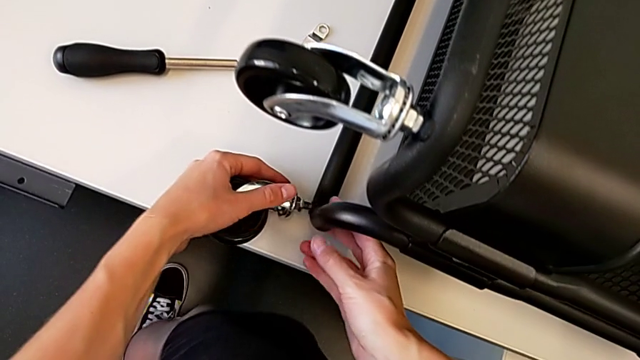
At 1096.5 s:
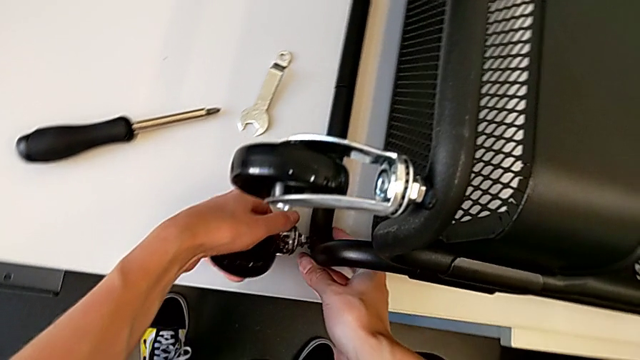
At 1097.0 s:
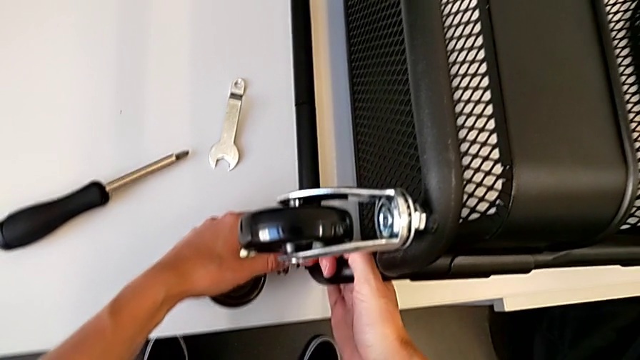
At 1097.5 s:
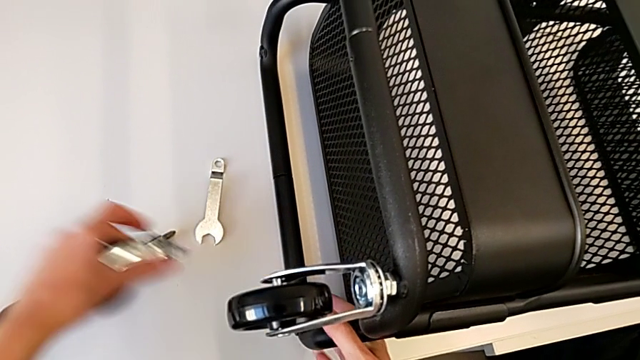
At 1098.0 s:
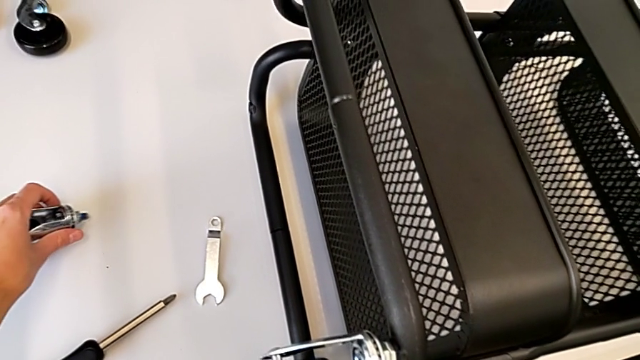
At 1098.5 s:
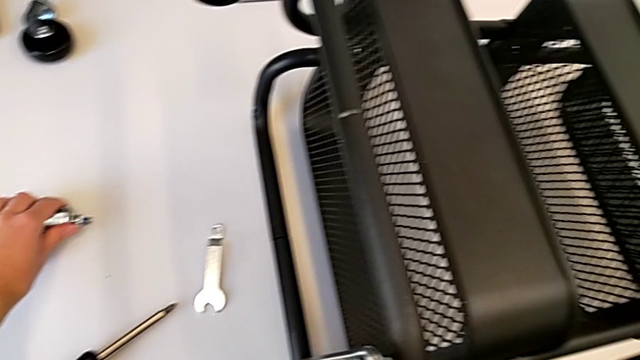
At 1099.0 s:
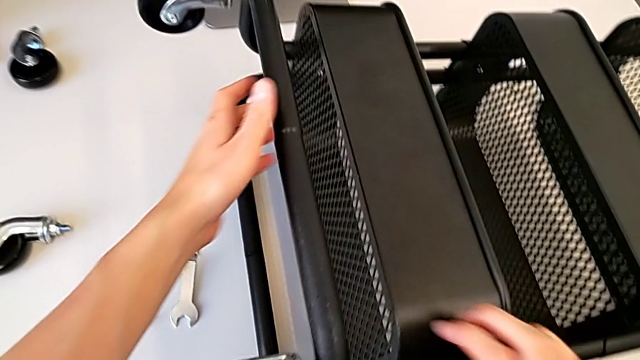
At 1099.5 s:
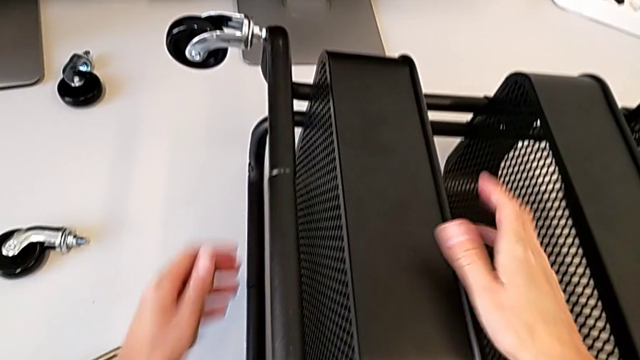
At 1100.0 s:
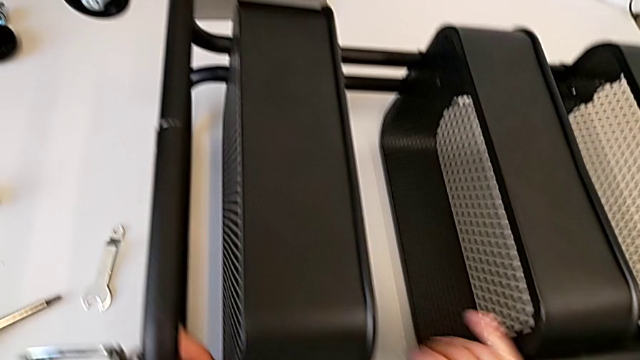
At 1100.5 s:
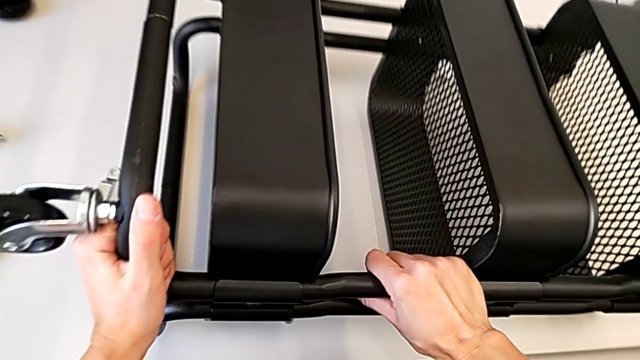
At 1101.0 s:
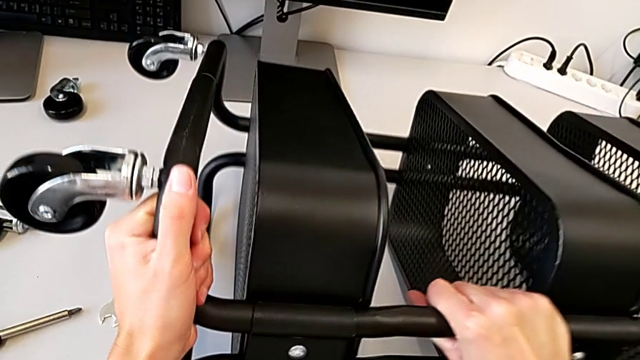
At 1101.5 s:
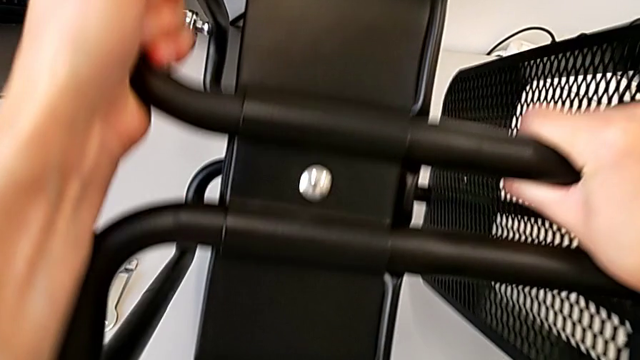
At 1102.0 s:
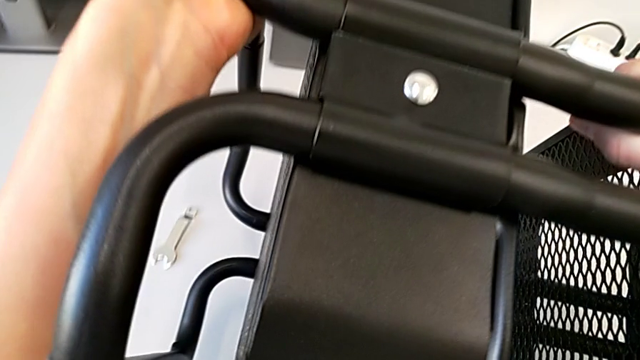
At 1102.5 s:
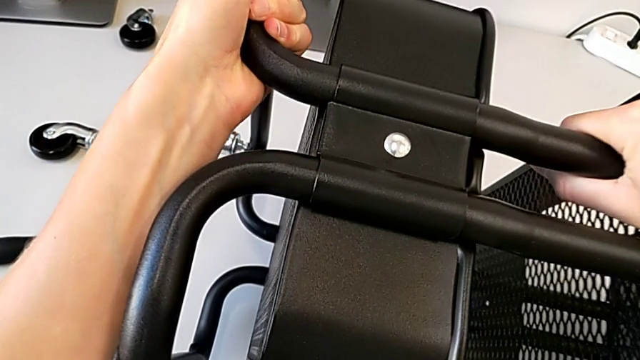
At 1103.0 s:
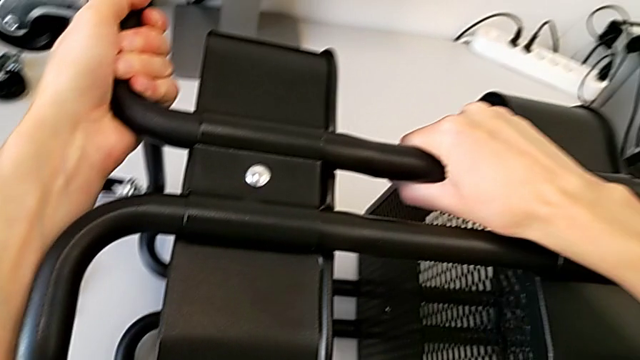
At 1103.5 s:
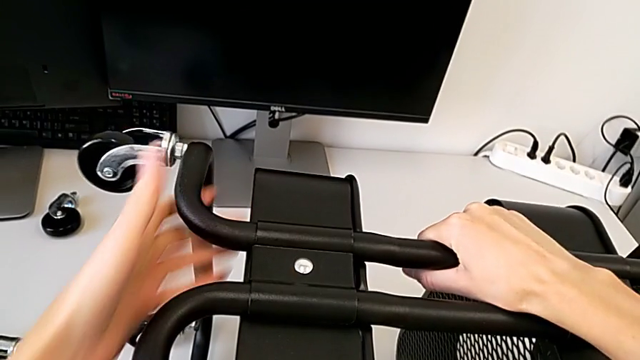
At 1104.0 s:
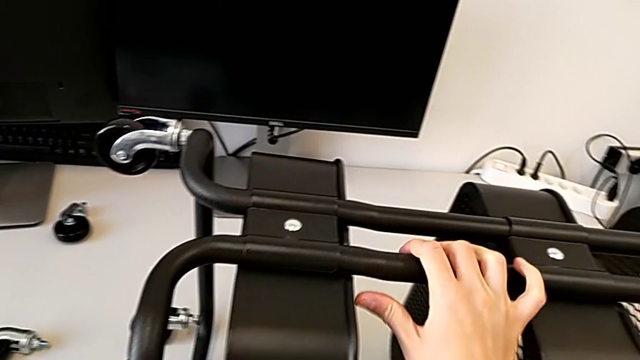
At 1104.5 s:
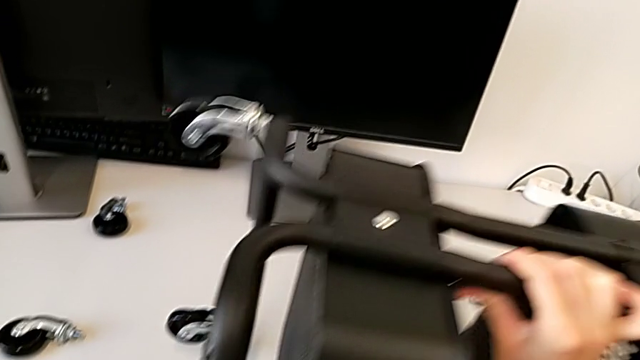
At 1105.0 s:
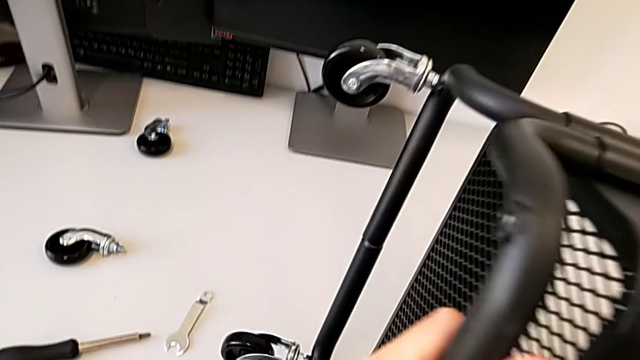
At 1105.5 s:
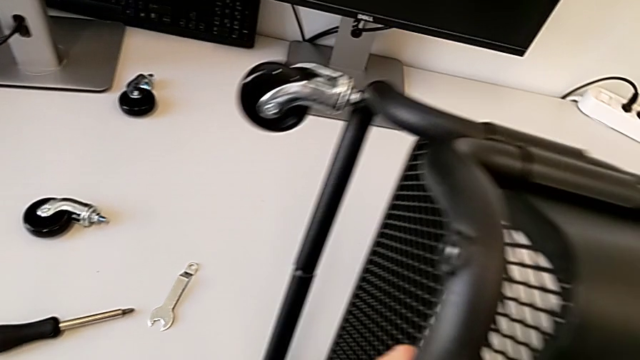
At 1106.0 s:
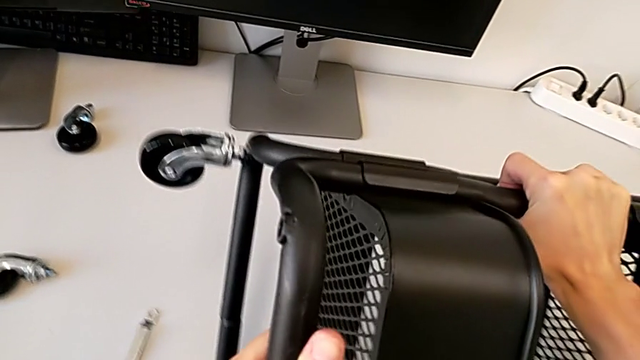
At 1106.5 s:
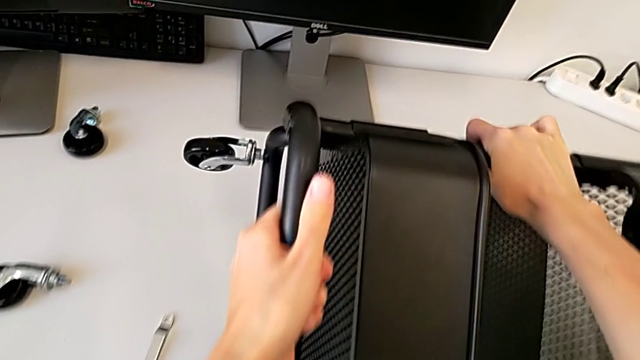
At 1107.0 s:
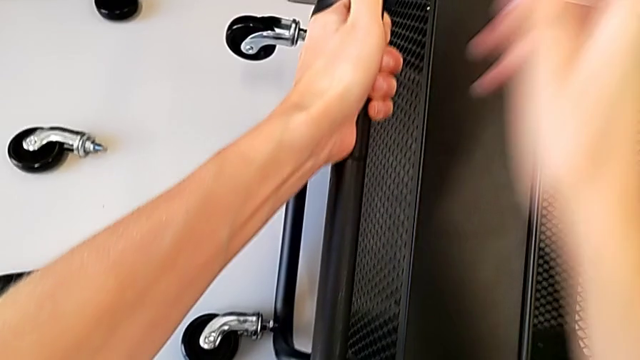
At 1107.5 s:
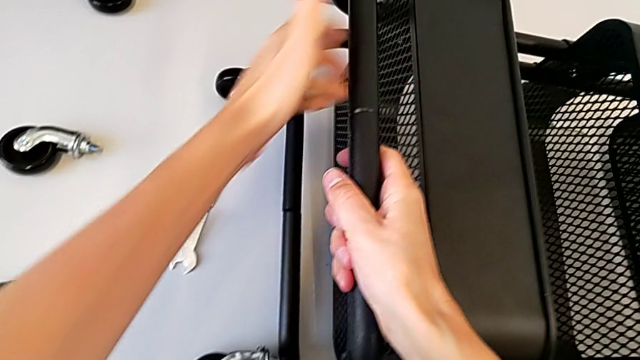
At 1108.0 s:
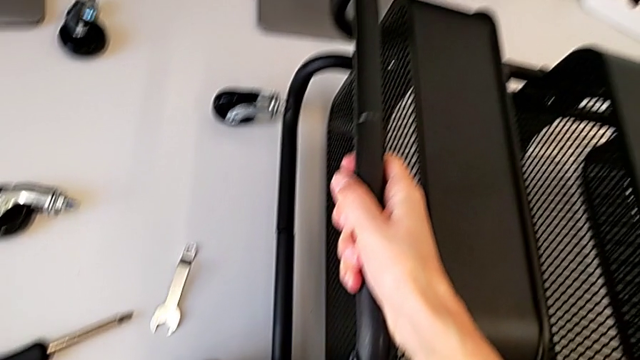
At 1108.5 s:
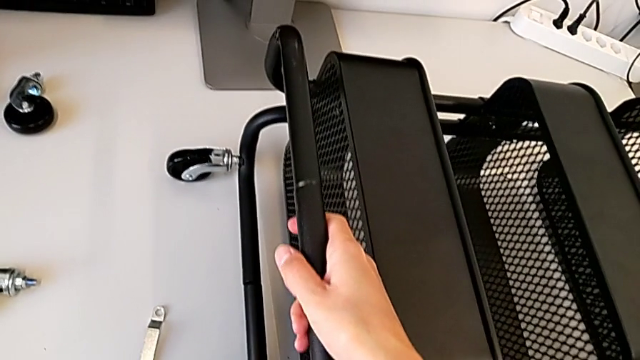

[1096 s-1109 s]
The camera wearer is attaching the wheels to the base frame. They place the wheel and rotate the utility cart.

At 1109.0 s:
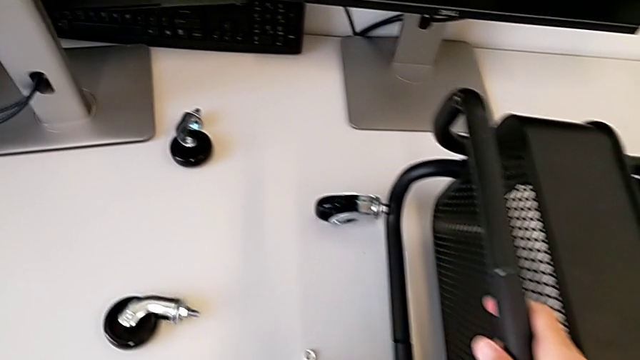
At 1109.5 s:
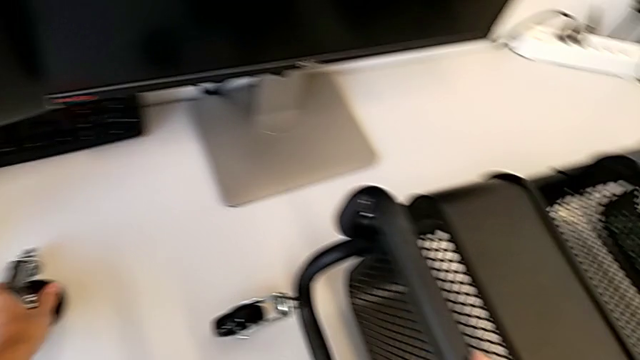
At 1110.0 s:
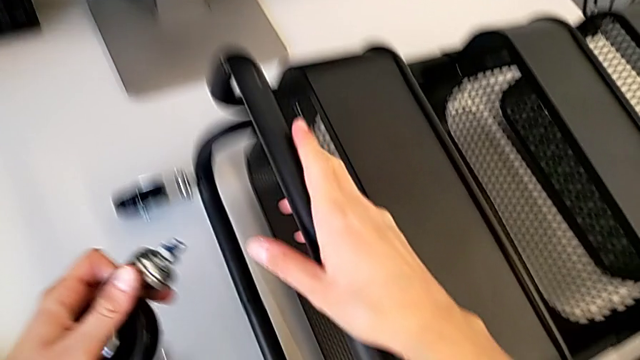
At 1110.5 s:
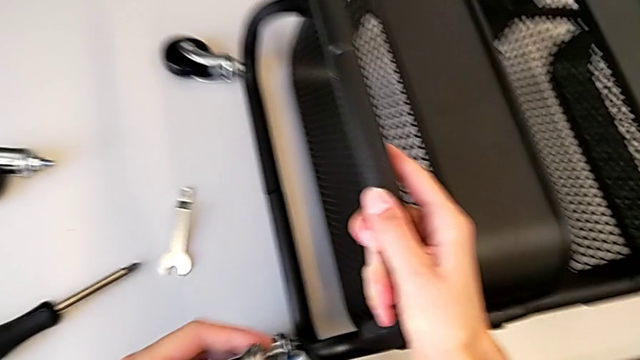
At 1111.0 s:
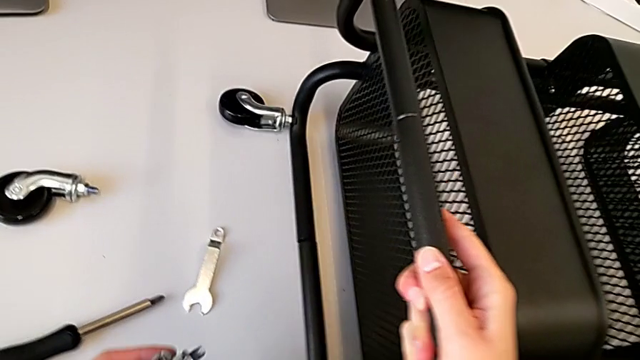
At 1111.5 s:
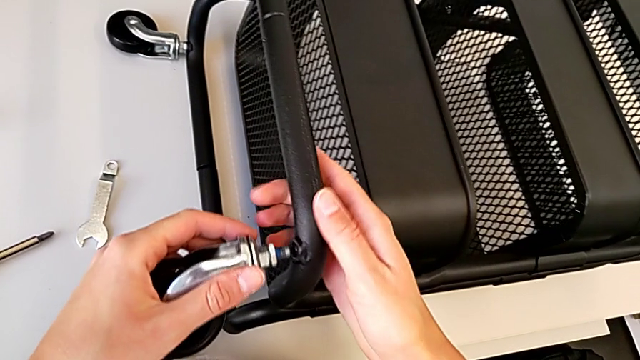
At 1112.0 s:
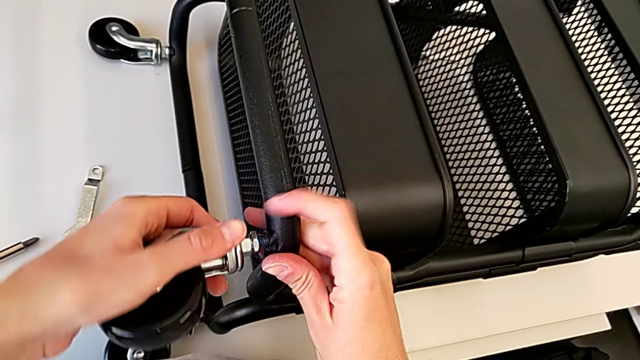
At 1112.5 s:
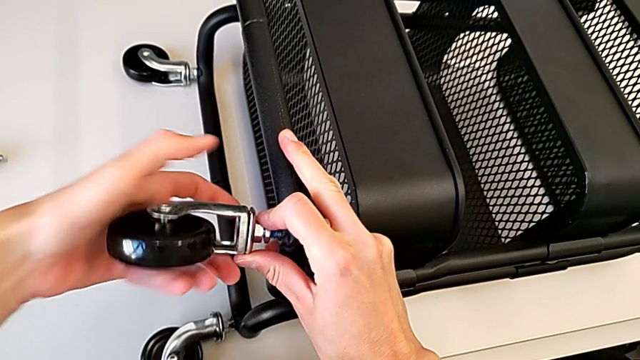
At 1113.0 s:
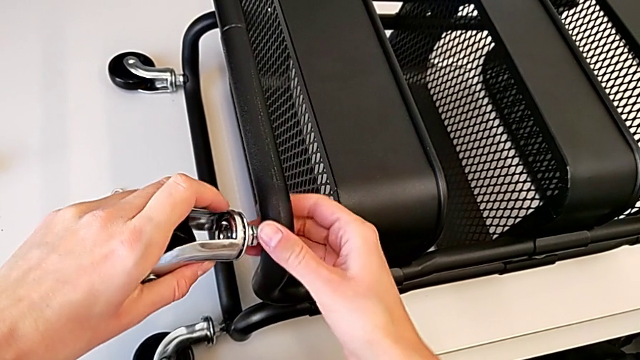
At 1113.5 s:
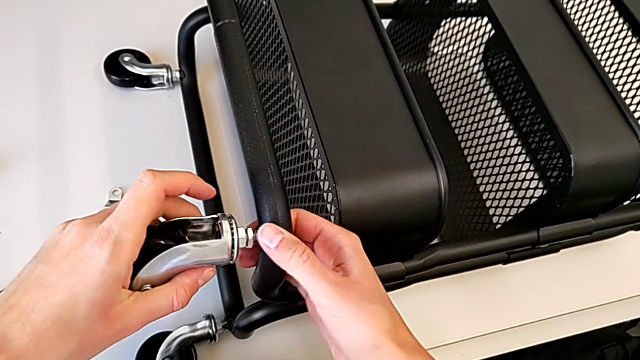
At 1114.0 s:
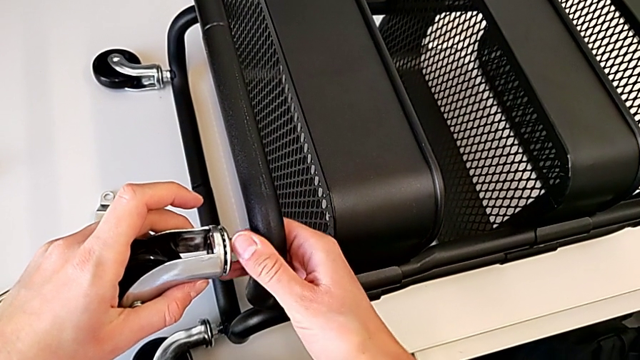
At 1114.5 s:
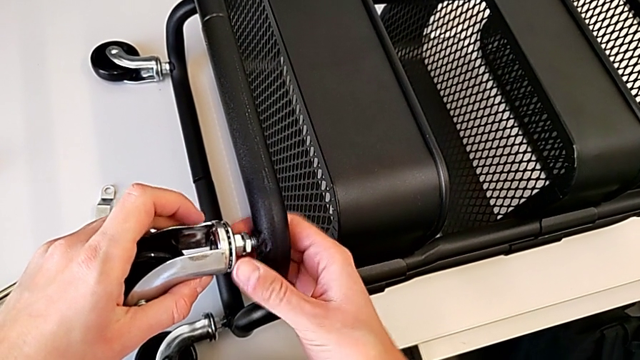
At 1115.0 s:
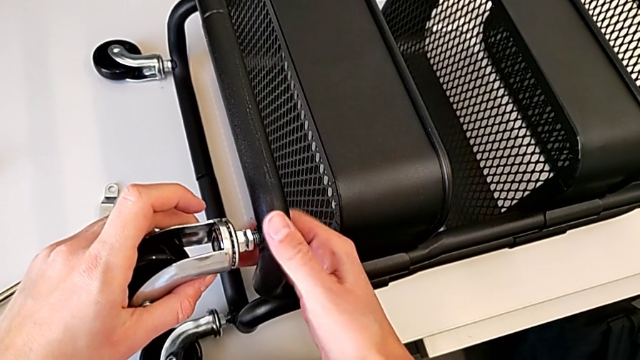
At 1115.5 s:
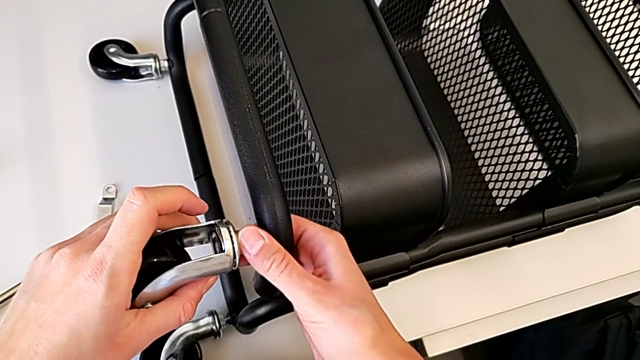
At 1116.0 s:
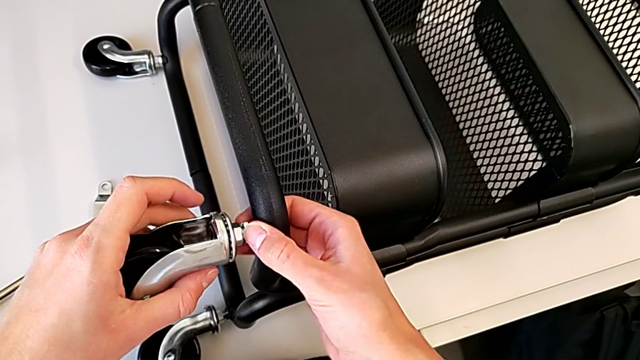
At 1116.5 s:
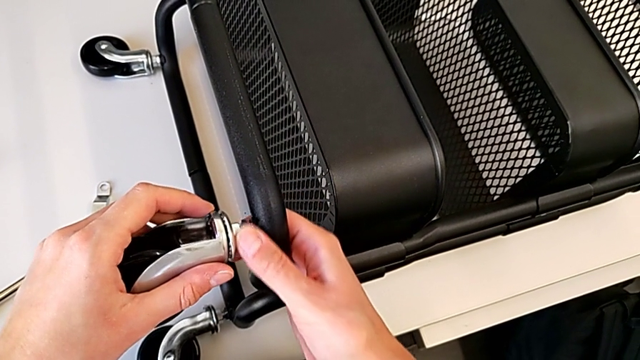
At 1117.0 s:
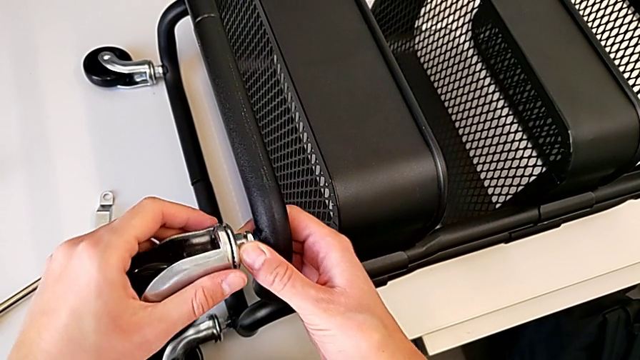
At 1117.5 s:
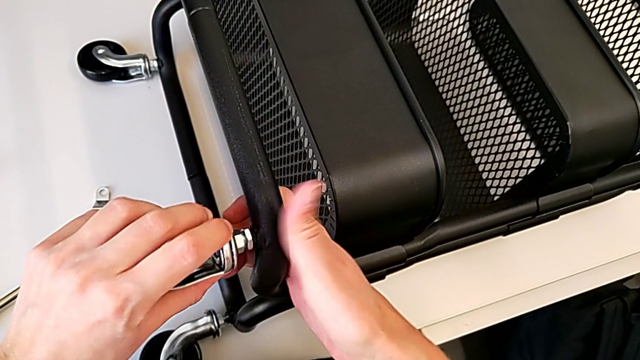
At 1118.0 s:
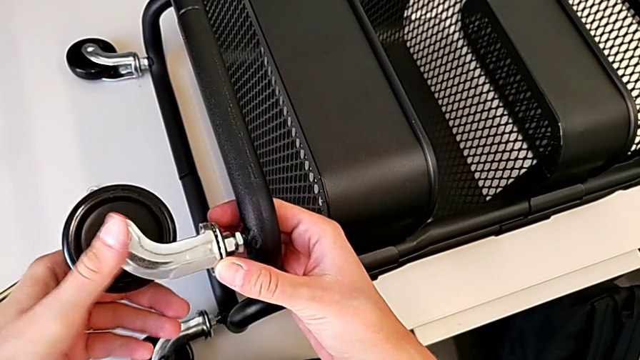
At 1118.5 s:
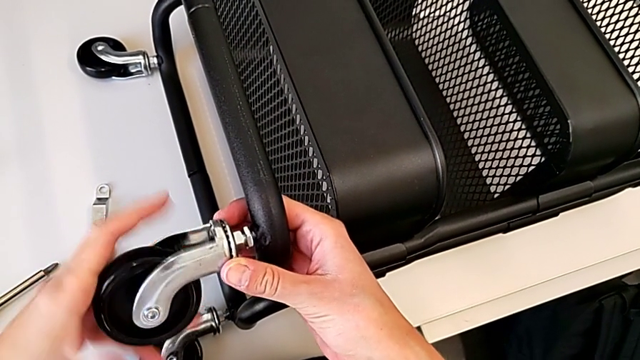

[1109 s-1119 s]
The camera wearer is attaching the wheels to the base frame. They grab the third wheel and begin to screw the third wheel.
